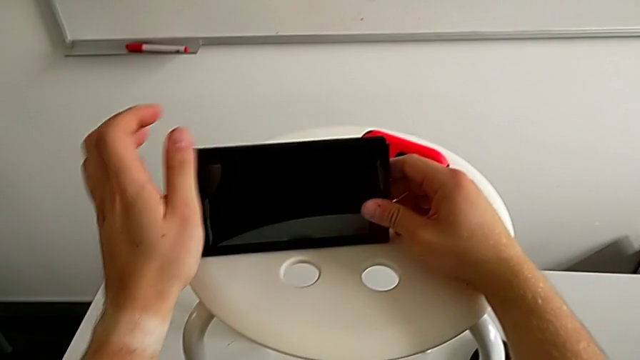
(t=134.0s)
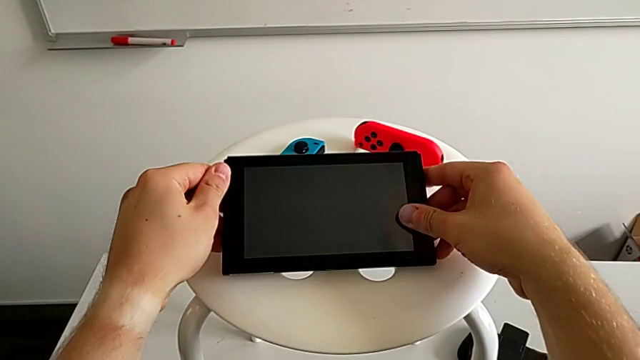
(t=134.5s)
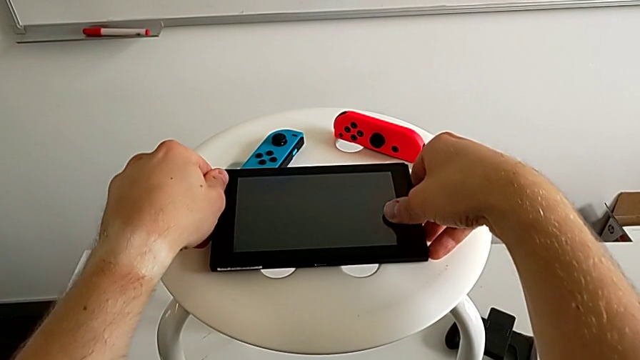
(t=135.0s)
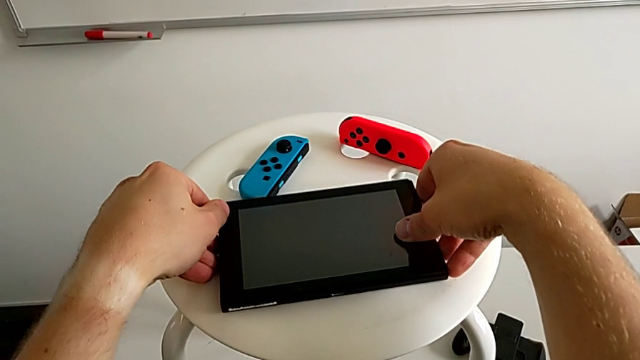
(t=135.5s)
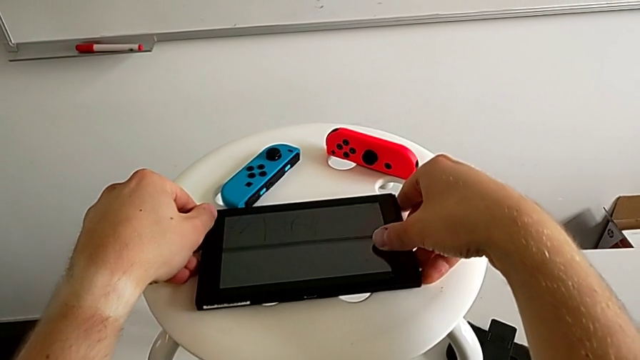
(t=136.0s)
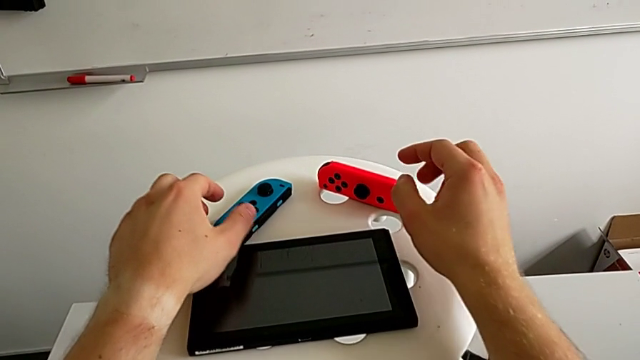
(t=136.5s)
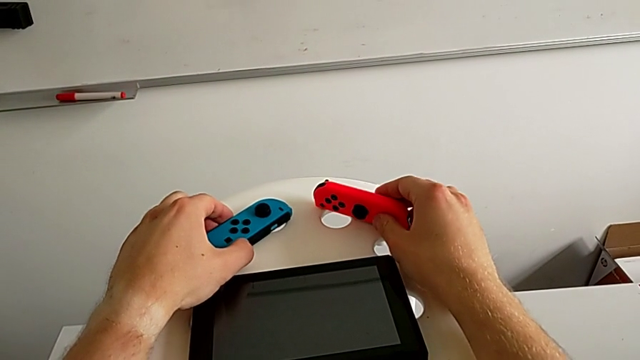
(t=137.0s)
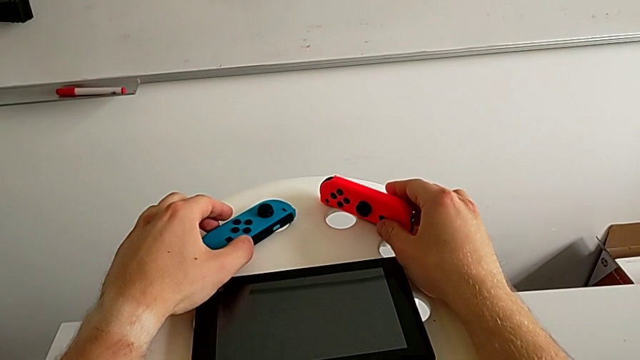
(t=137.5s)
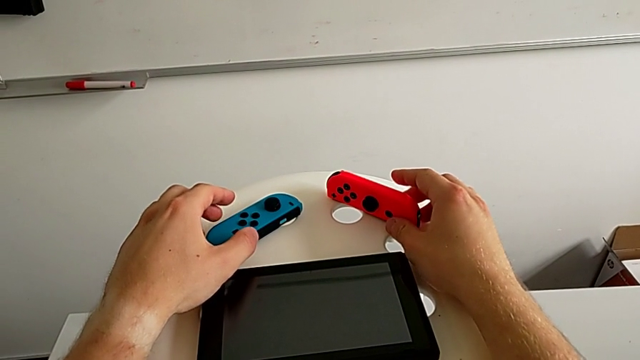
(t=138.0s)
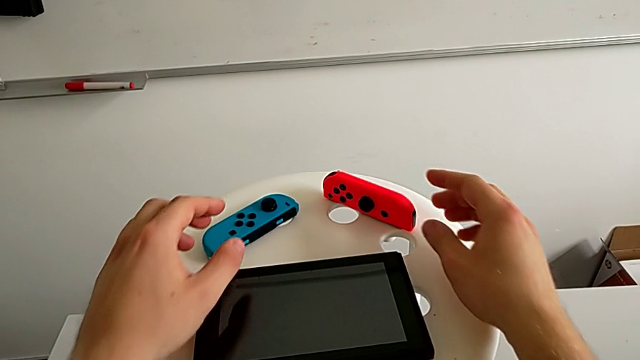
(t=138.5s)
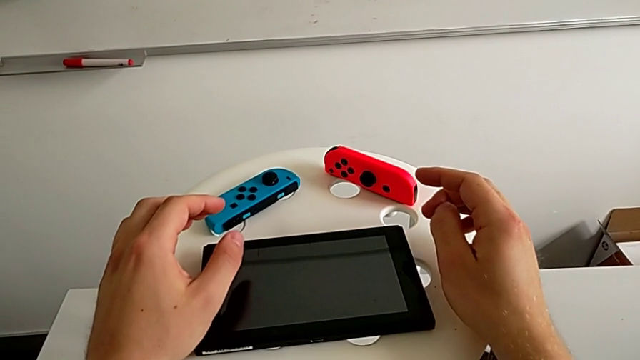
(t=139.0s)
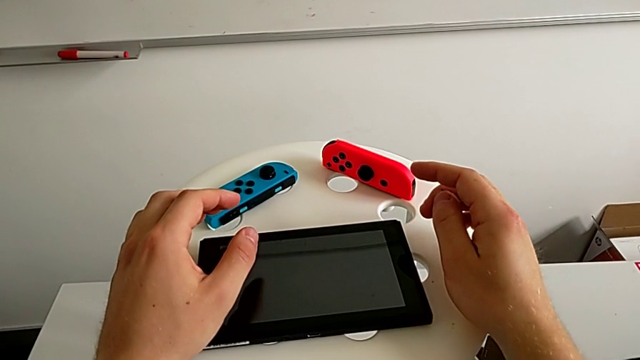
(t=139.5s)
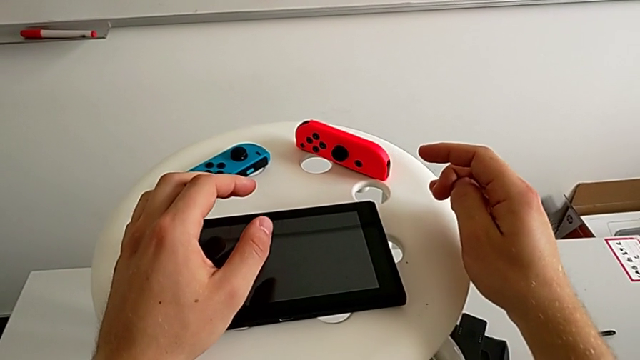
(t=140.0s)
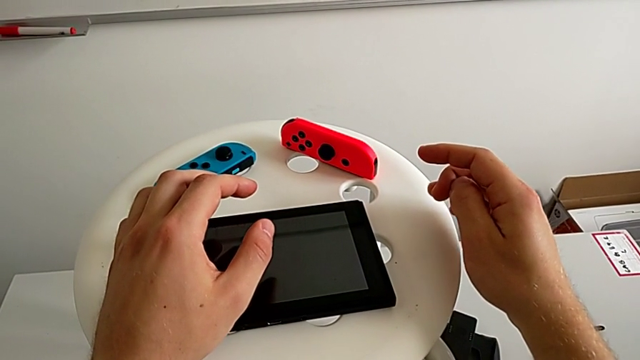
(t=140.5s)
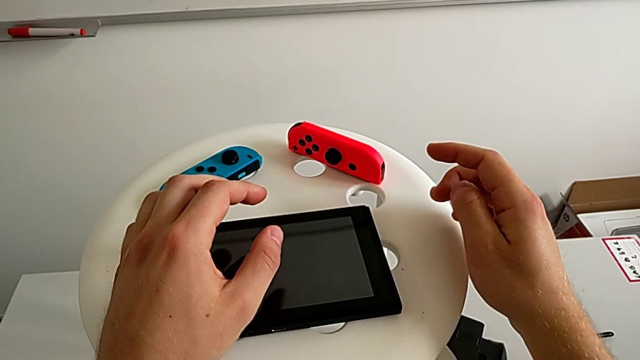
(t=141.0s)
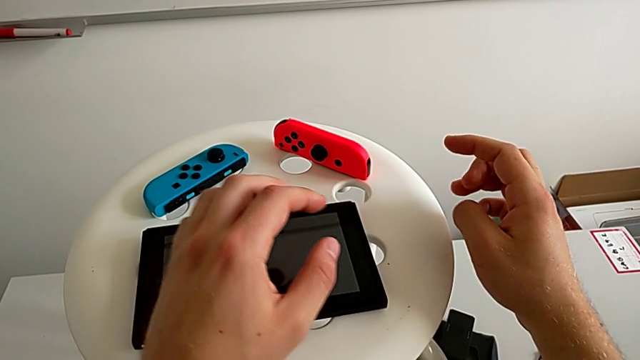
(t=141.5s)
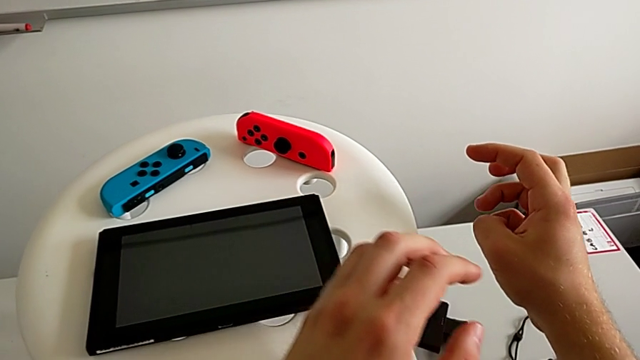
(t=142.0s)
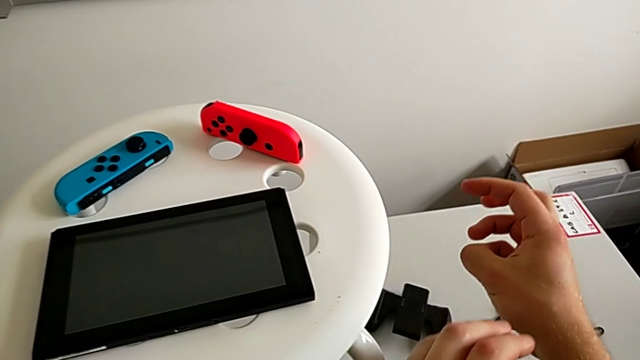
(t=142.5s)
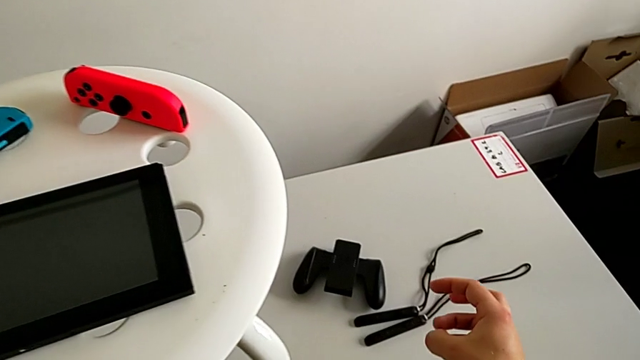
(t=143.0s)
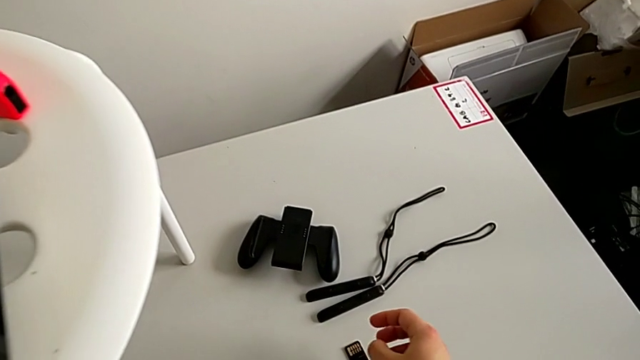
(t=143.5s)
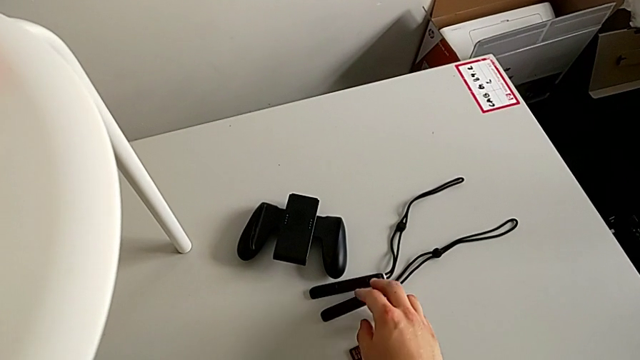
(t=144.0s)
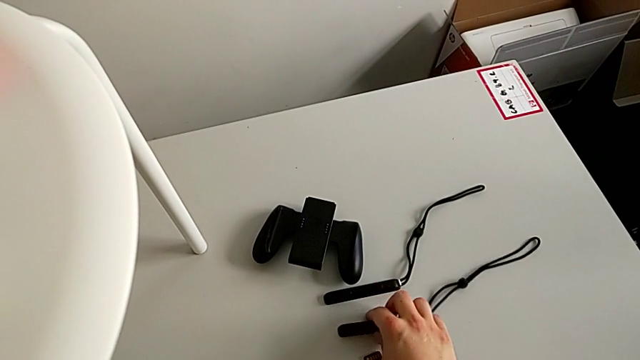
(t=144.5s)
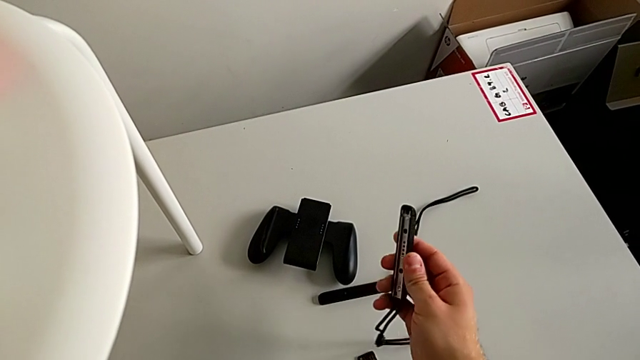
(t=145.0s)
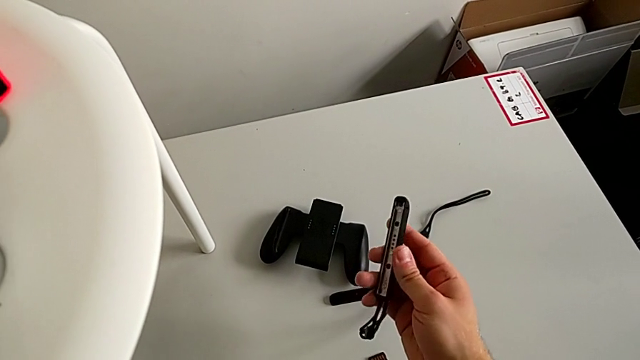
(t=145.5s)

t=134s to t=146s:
The camera wearer is exchanging Joy-Con controllers from the Nintendo Switch onto the Joy-Con straps. They press the button, withdraw the red Joy-Con controller, place it, place the Nintendo Switch, push the red Joy-Con controller and push the blue Joy-Con controller.

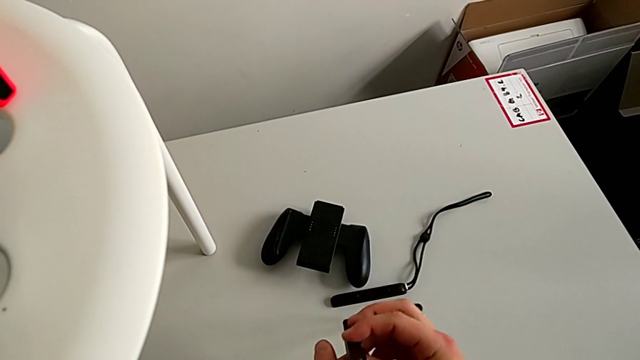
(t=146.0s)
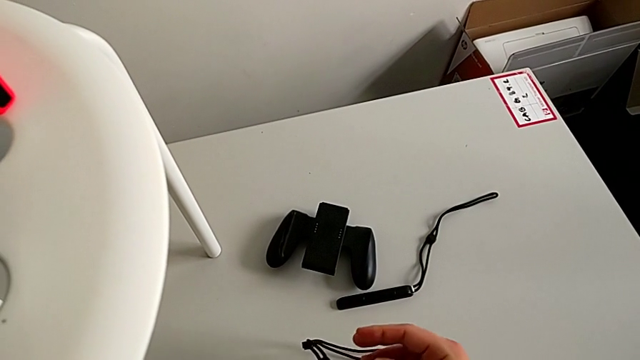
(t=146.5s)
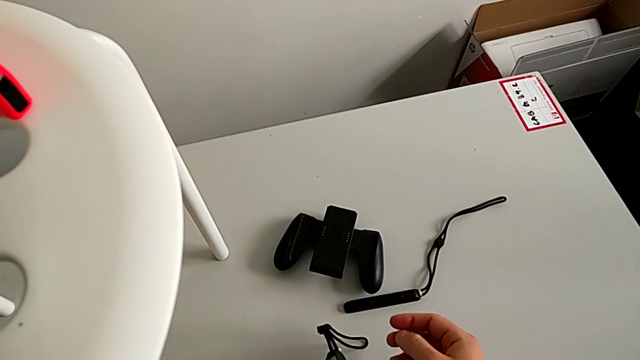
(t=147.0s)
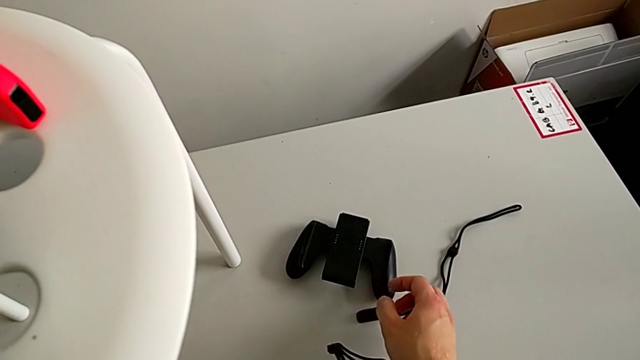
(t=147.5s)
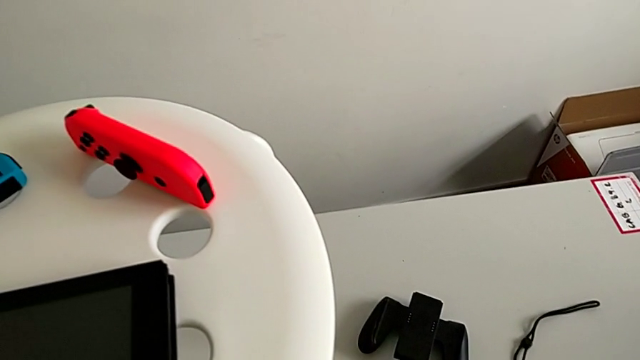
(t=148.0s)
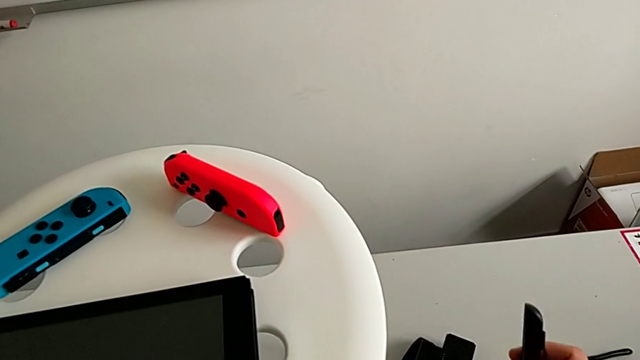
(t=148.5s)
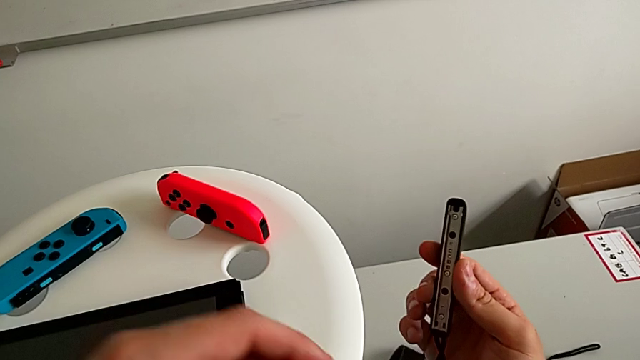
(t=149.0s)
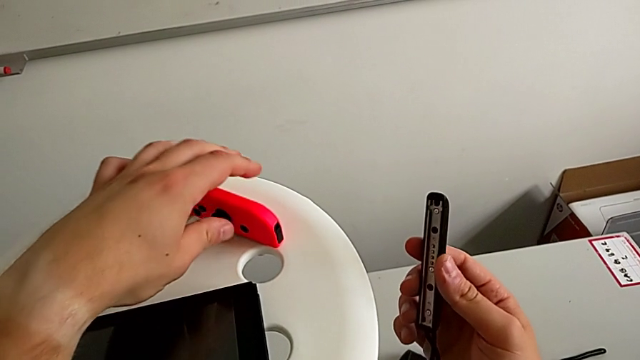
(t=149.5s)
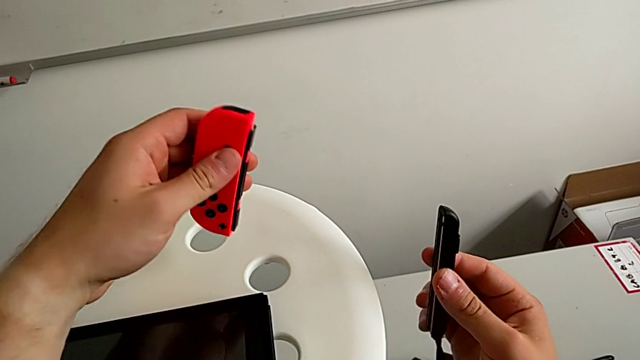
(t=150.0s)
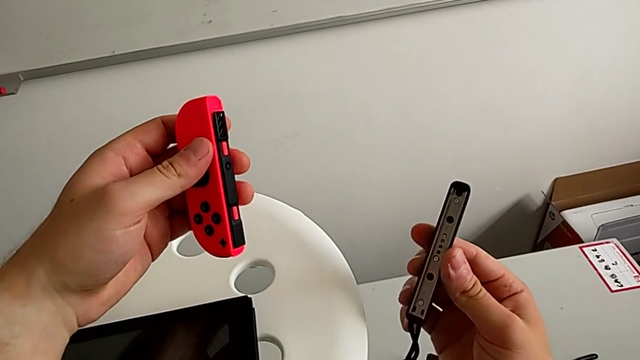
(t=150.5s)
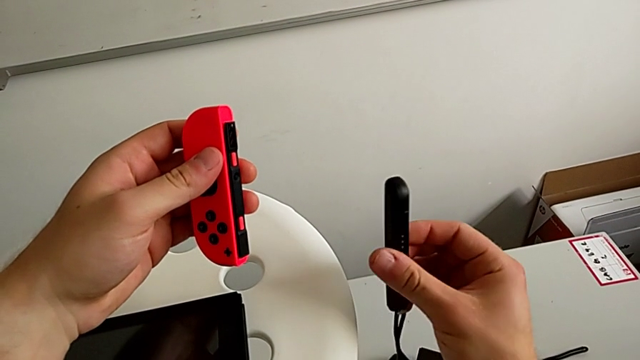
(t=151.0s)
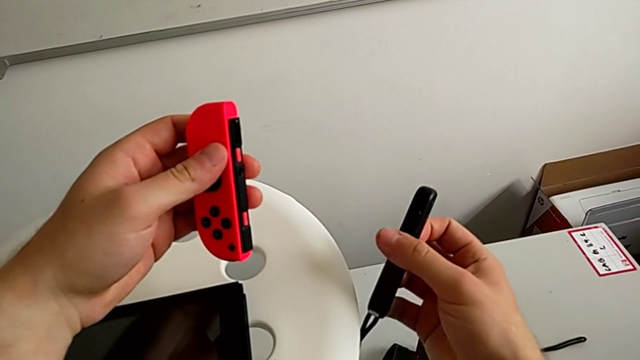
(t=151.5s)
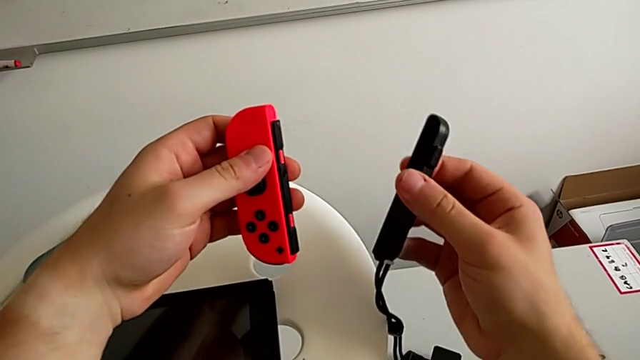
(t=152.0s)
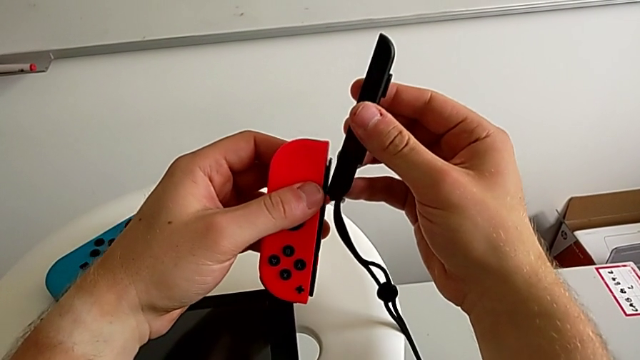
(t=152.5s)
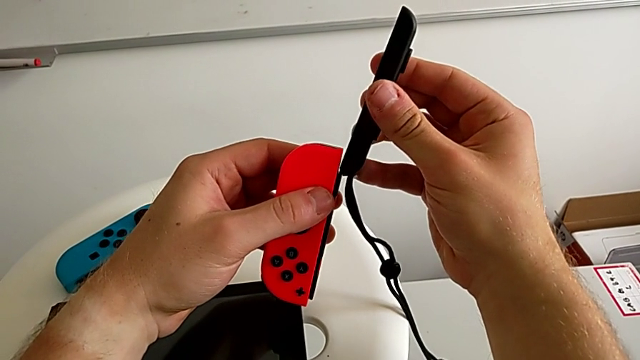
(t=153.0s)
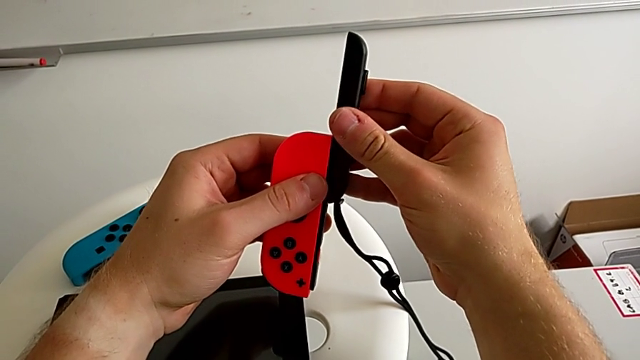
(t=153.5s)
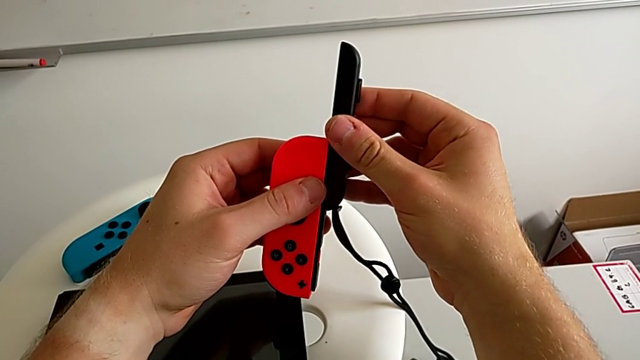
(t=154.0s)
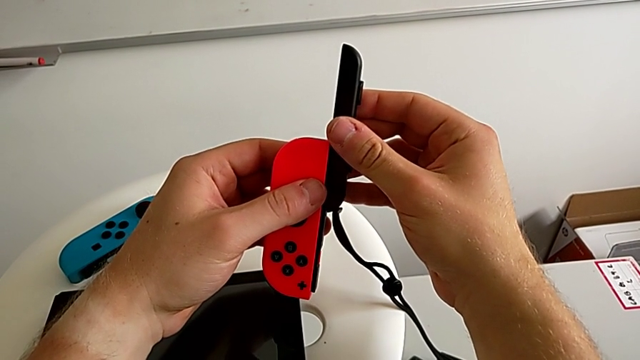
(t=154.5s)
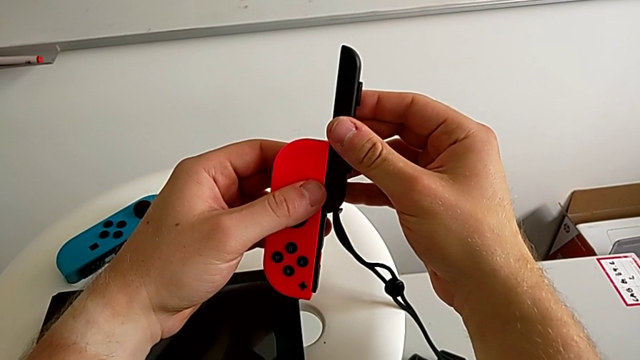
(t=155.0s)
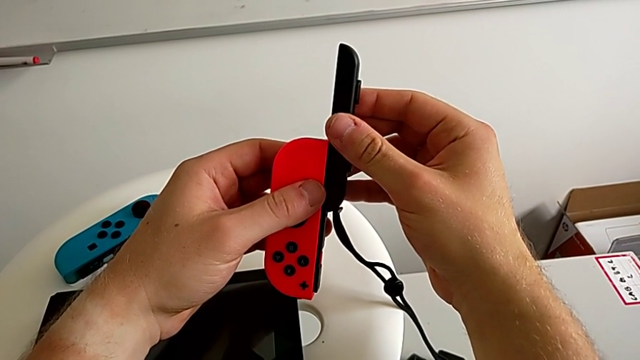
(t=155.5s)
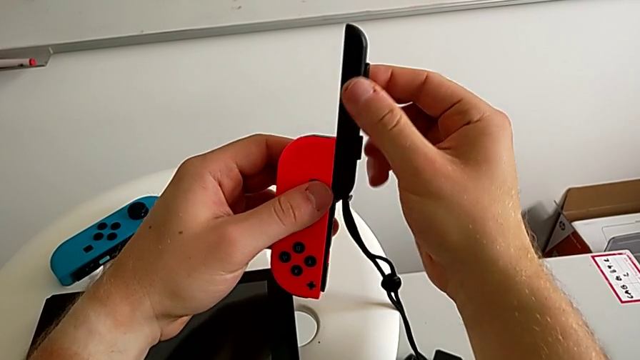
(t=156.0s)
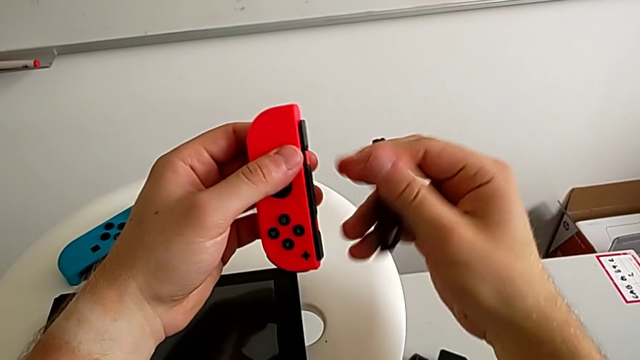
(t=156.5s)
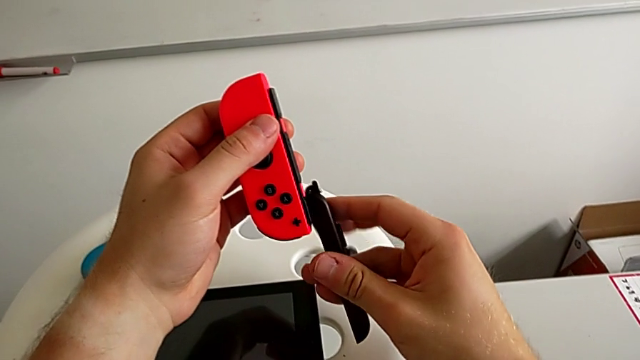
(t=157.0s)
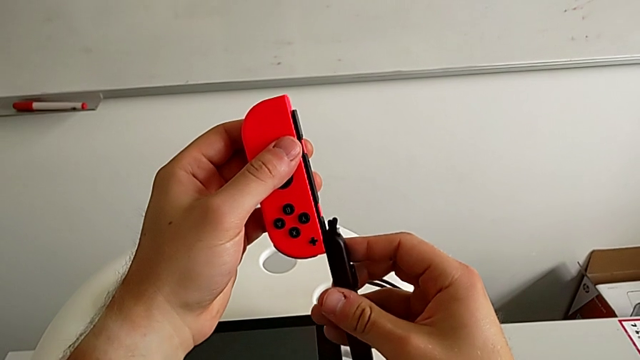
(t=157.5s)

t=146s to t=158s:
The camera wearer is exchanging Joy-Con controllers from the Nintendo Switch onto the Joy-Con straps. They grab the first Joy-Con strap, rotate it, lift it, grab the red Joy-Con controller and rotate the first Joy-Con strap.
